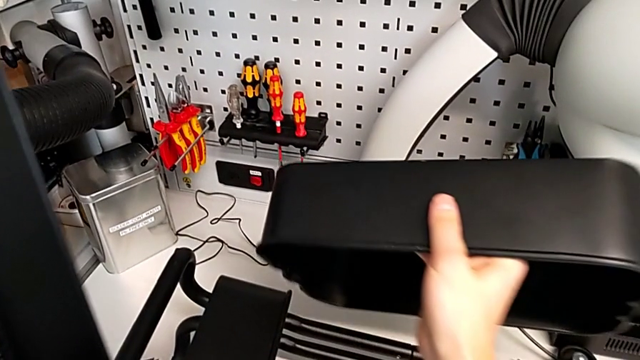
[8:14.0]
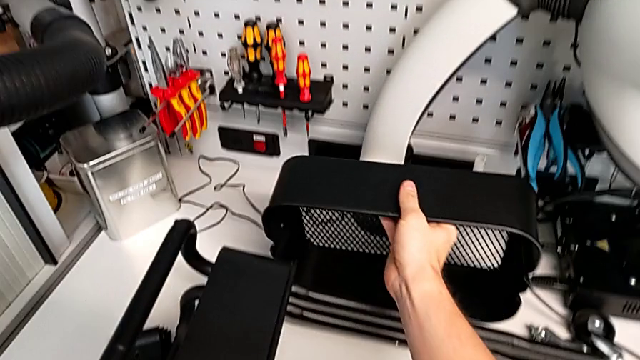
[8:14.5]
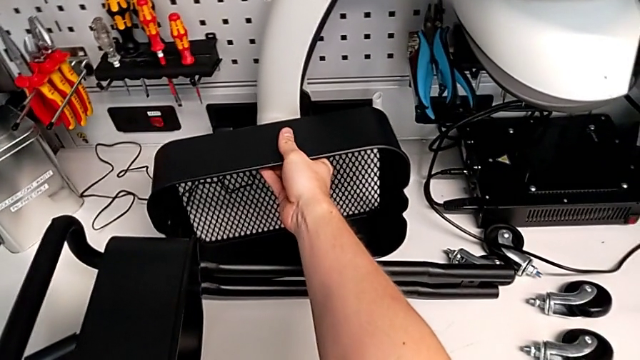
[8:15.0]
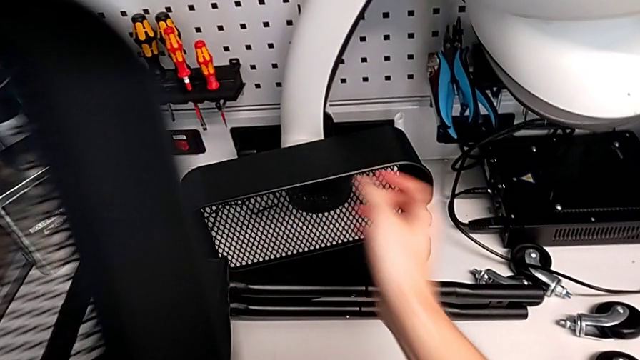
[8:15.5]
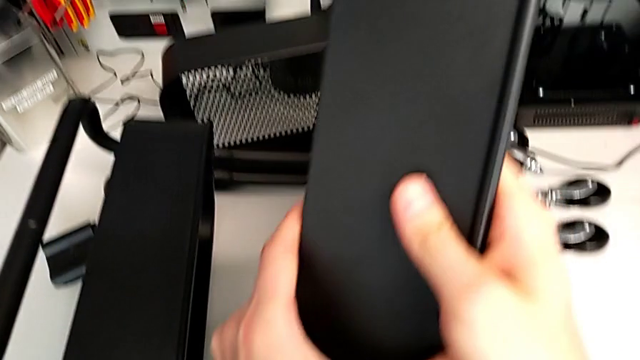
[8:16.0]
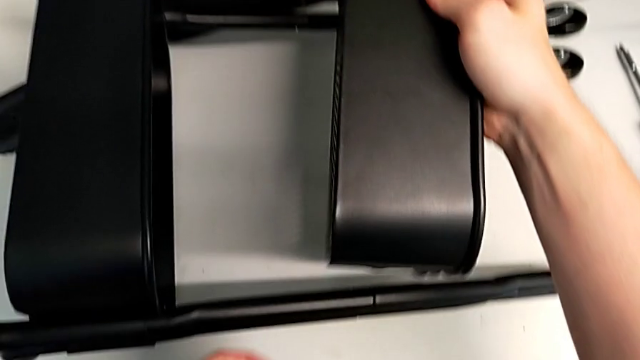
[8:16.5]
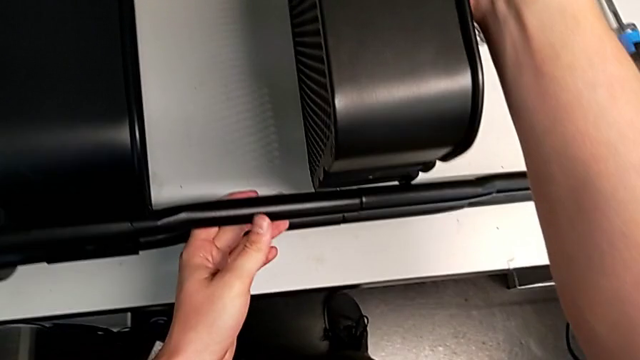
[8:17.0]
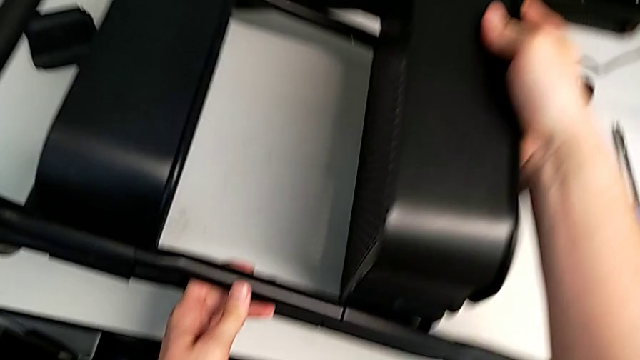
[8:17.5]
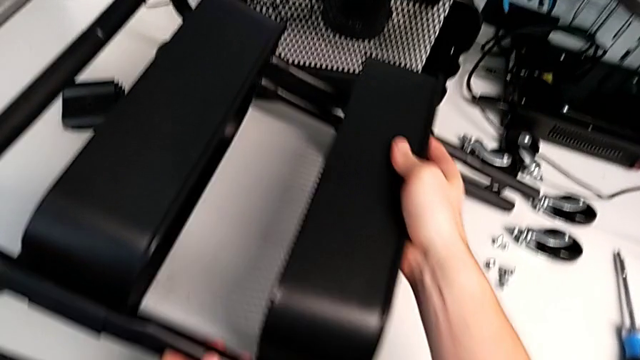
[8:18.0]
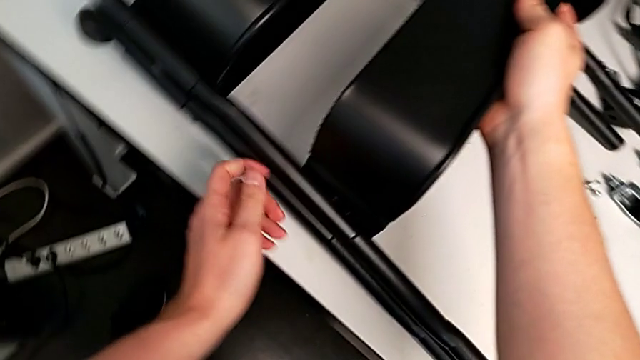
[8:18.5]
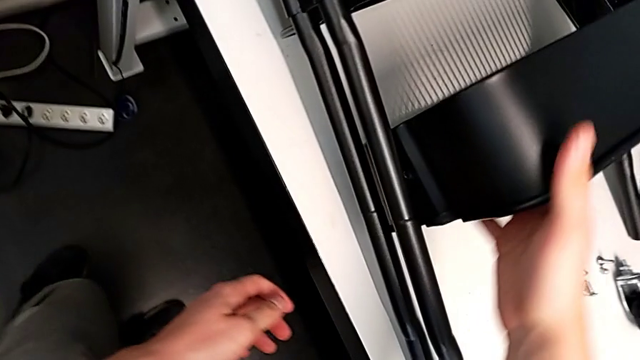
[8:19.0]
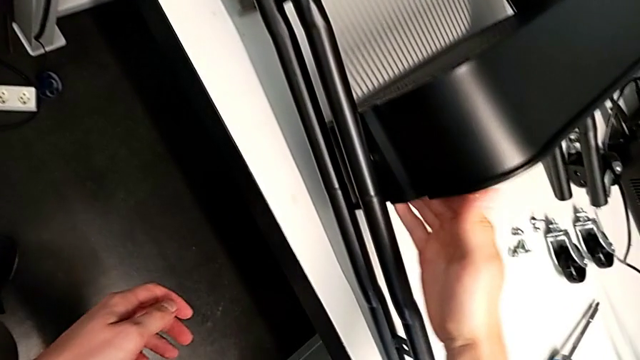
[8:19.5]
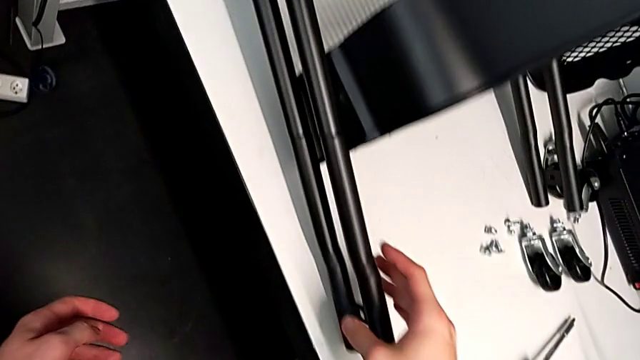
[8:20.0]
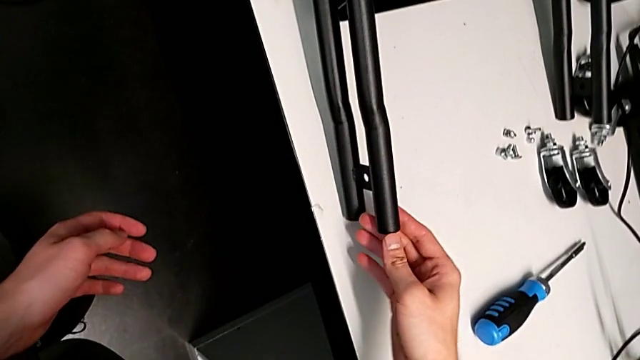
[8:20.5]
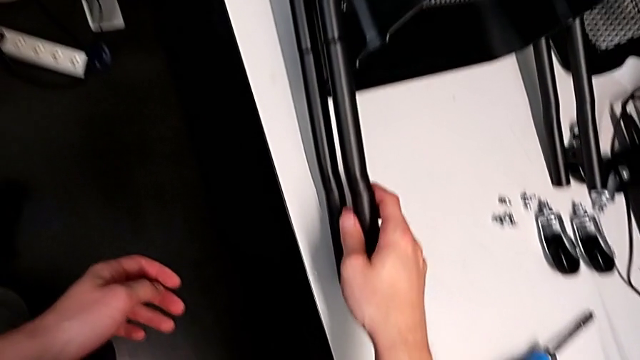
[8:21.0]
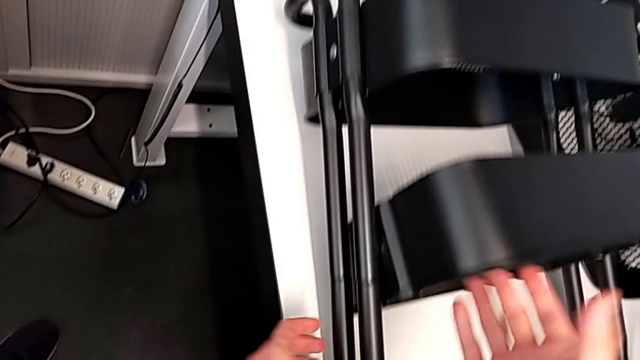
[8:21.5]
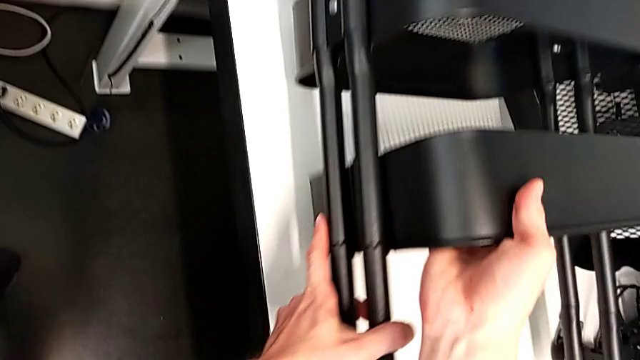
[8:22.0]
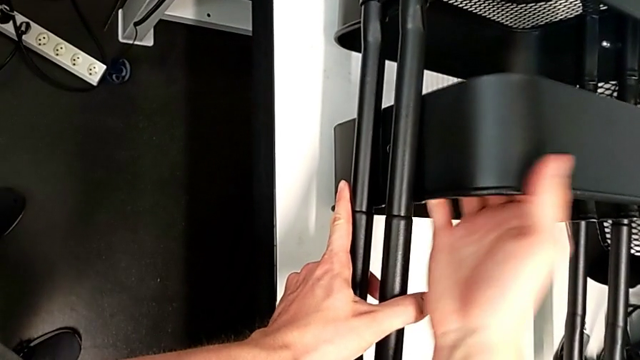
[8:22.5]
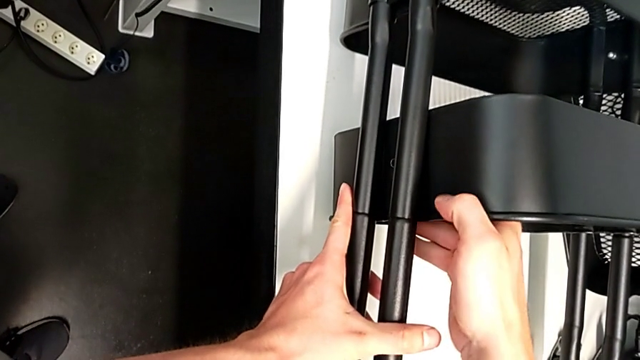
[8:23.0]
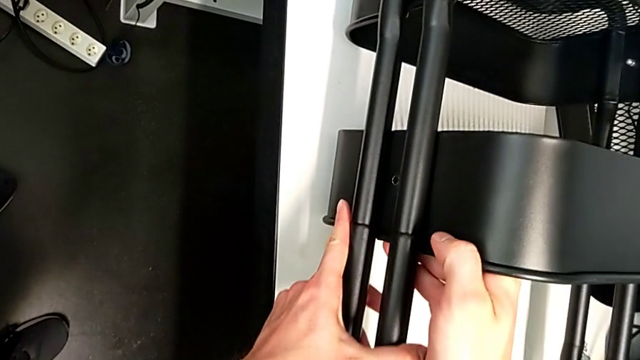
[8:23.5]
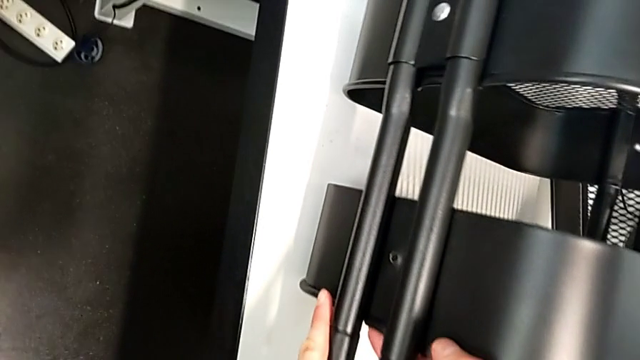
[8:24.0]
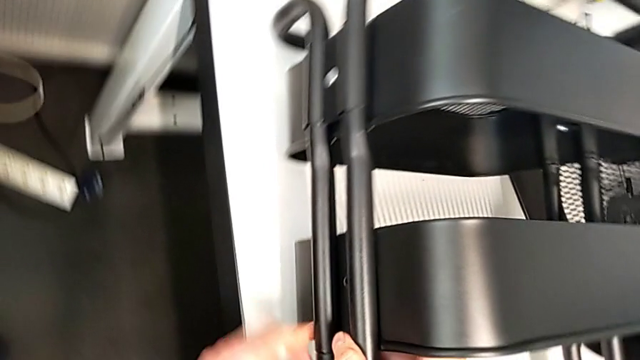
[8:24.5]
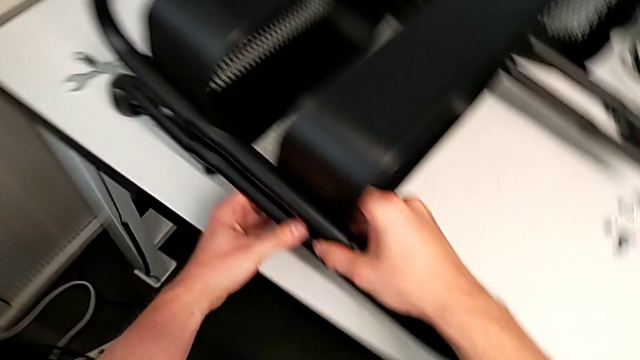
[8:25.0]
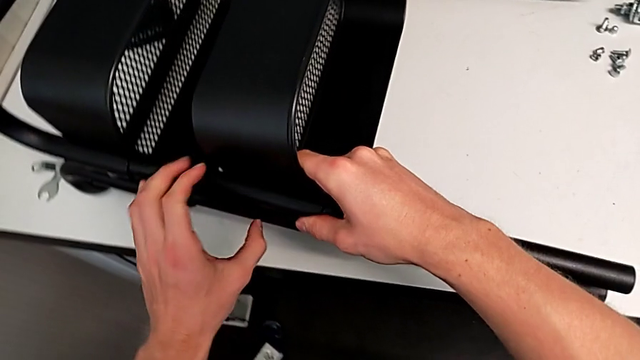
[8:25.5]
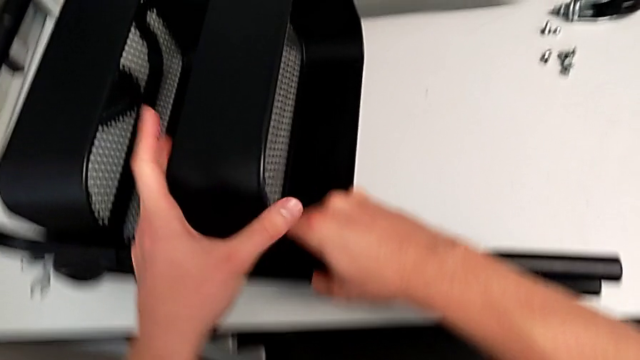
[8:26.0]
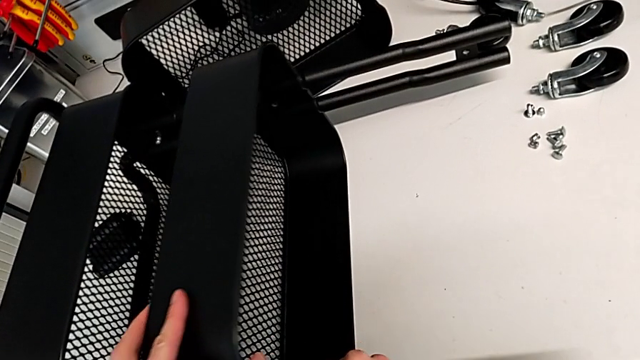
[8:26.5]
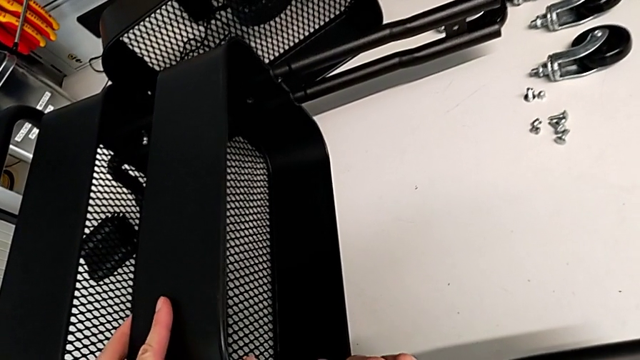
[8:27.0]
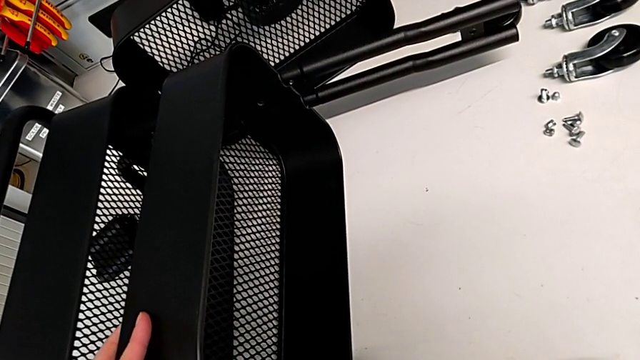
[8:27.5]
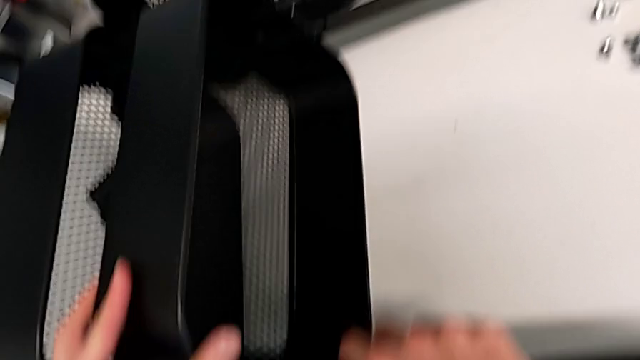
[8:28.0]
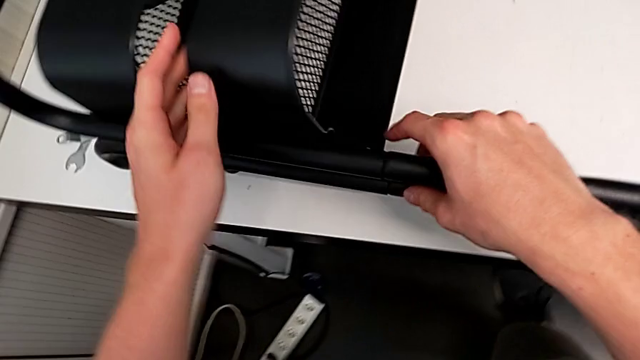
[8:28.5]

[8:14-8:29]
The camera wearer is aligning the middle and top trays with the sidebars. They place the grid tray and insert the middle grid tray.

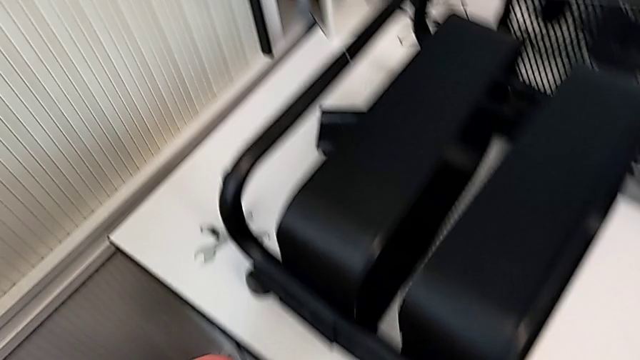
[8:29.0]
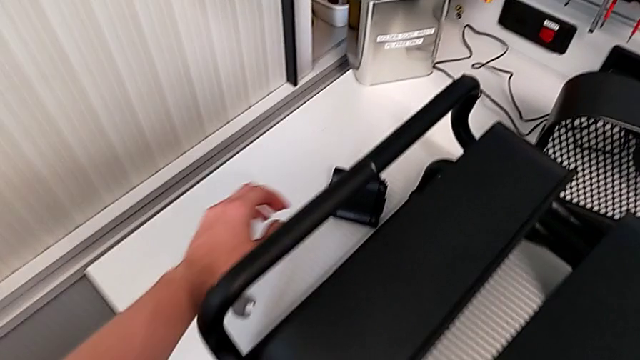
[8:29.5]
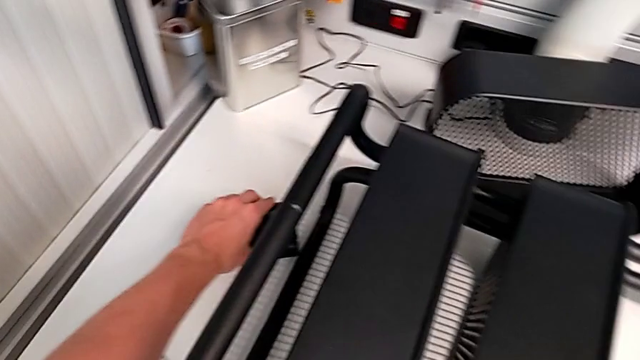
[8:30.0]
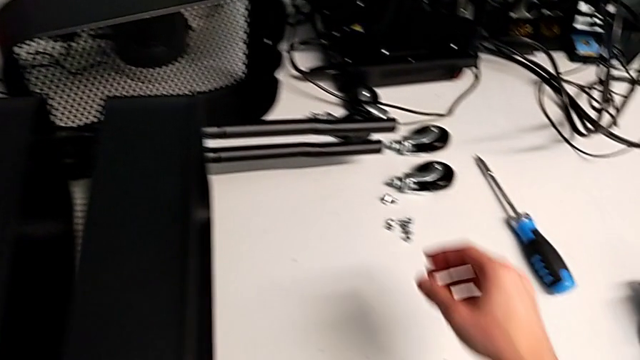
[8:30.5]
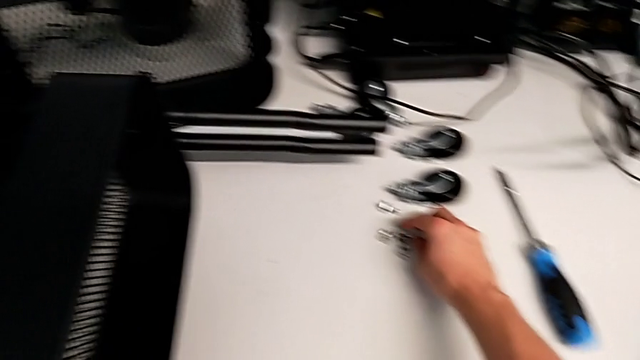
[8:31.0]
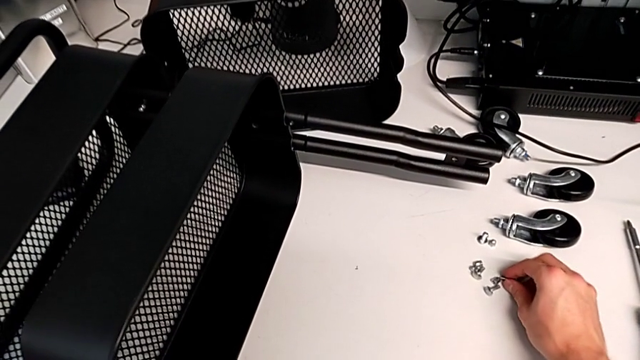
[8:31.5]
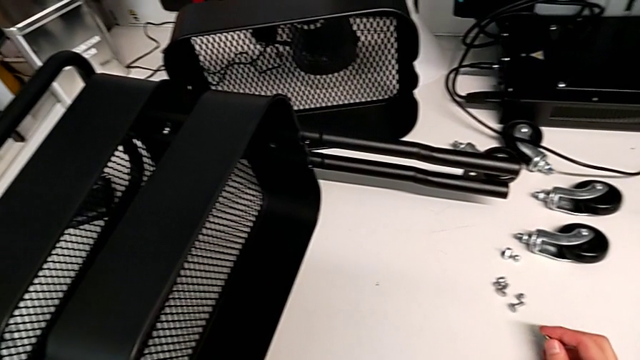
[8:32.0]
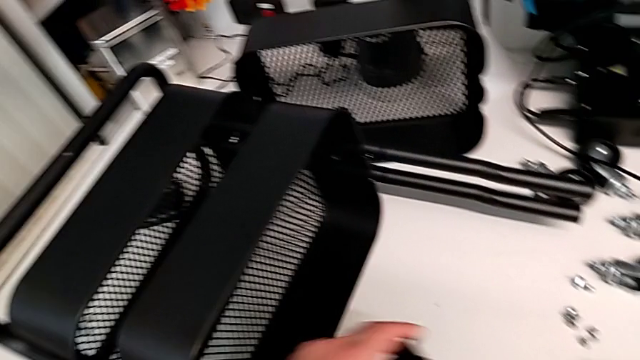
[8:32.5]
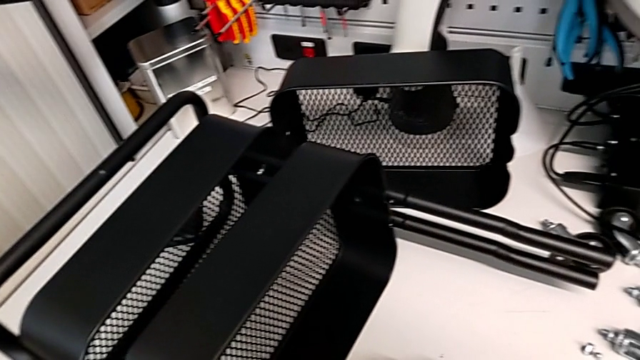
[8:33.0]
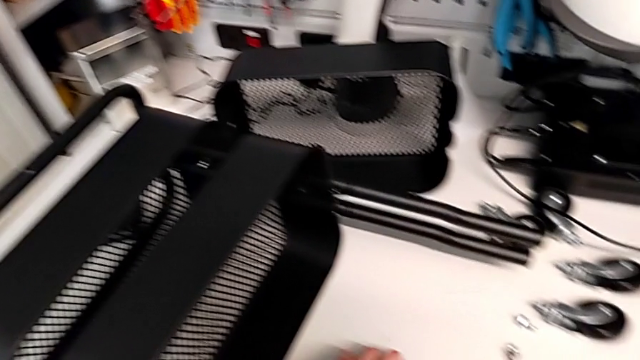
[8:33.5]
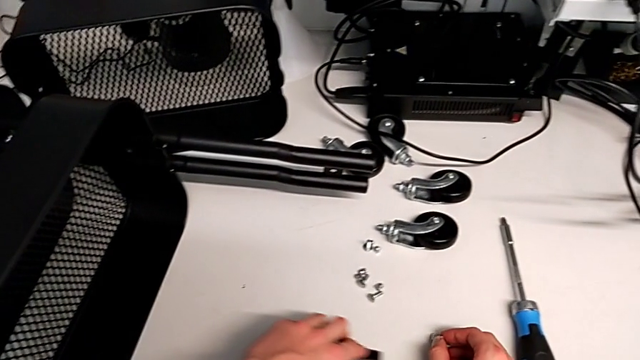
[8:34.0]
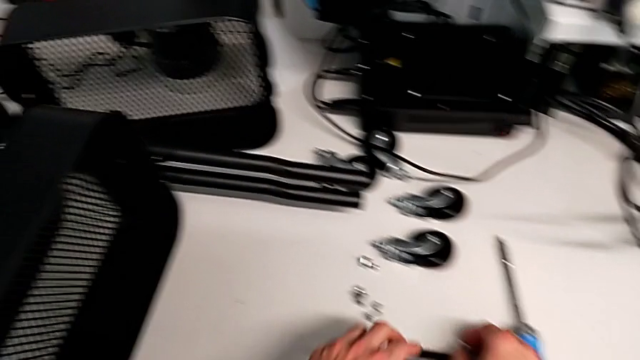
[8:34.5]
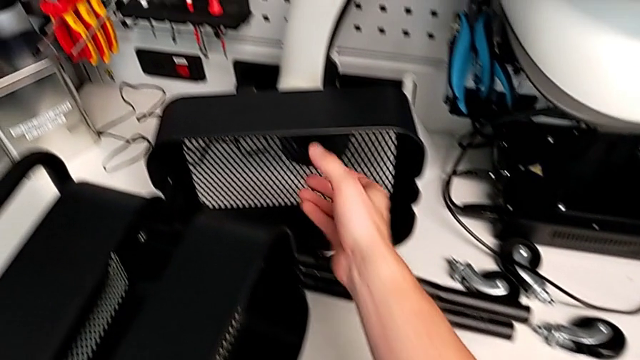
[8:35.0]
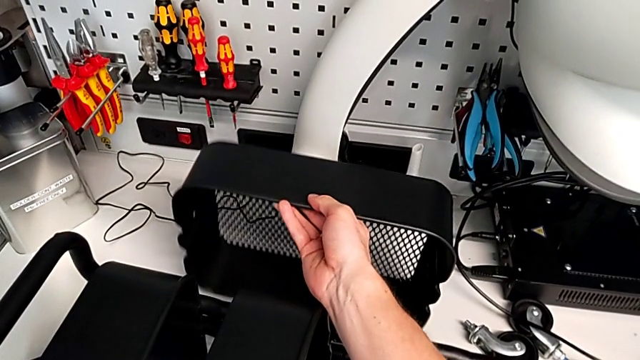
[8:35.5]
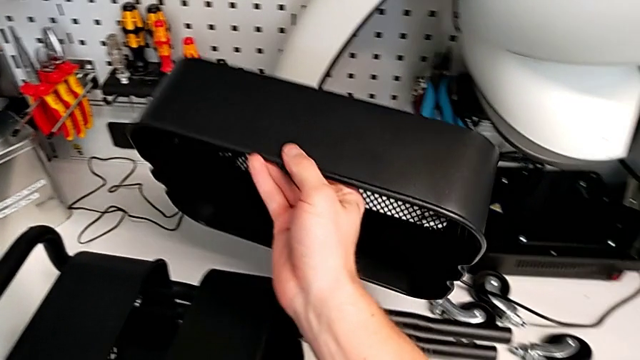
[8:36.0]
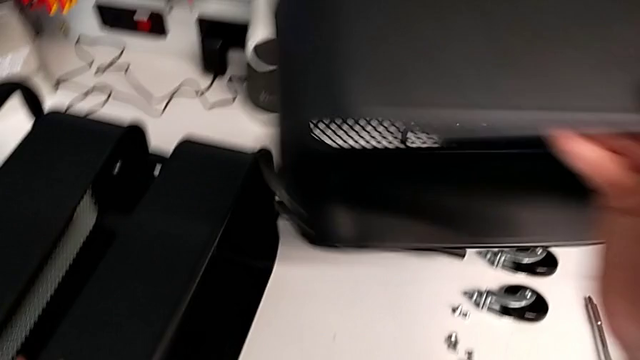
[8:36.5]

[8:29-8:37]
The camera wearer is aligning the middle and top trays with the sidebars. They wrongly grab the top grid tray.
